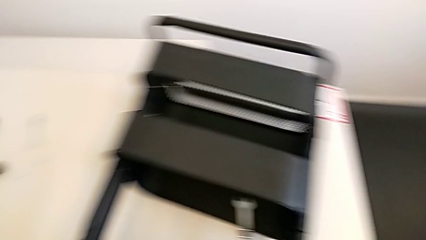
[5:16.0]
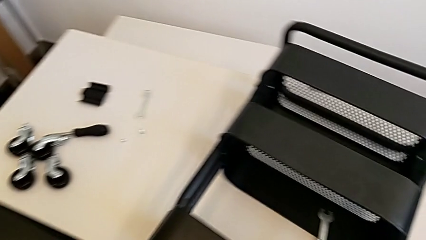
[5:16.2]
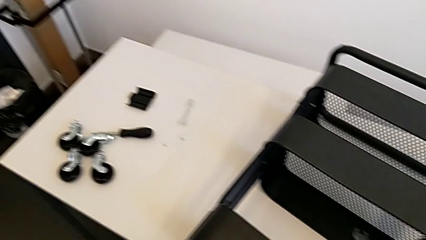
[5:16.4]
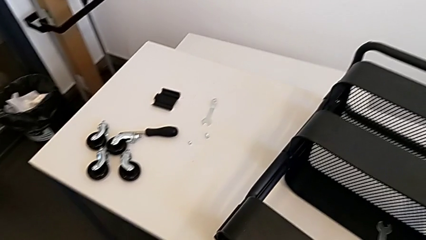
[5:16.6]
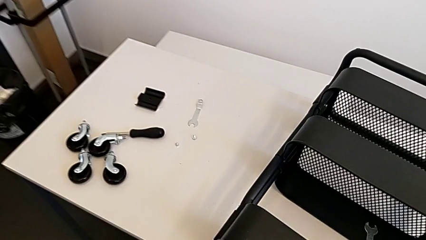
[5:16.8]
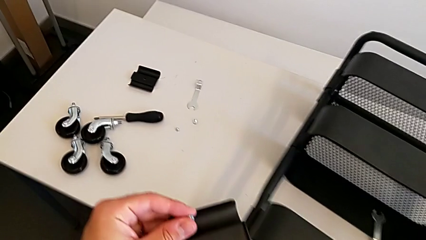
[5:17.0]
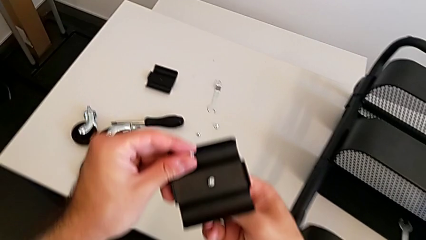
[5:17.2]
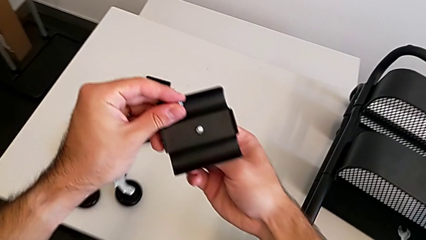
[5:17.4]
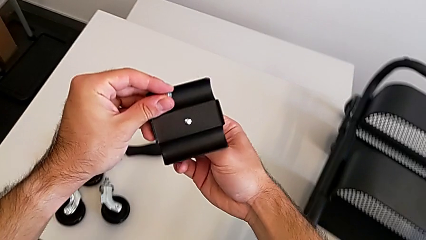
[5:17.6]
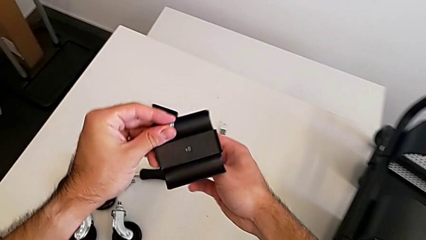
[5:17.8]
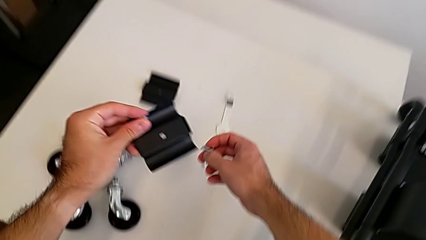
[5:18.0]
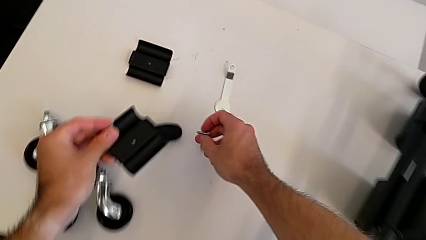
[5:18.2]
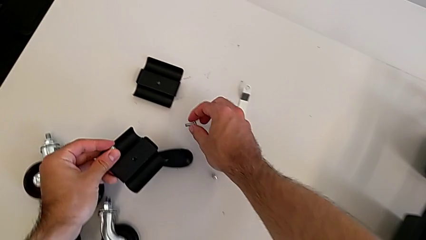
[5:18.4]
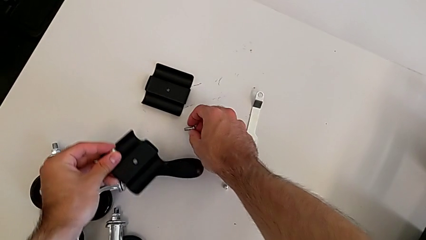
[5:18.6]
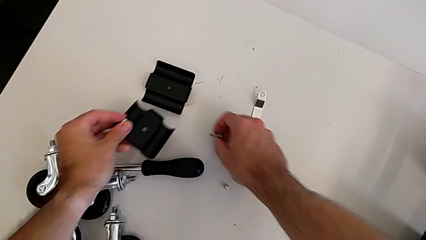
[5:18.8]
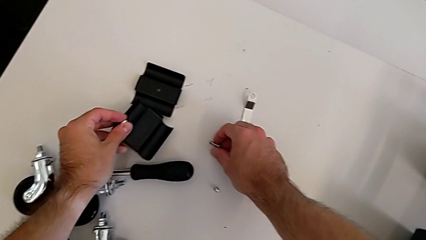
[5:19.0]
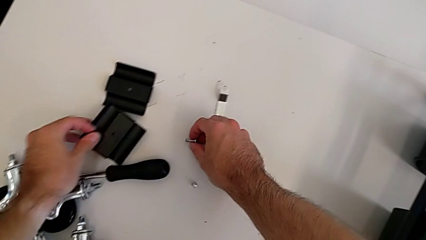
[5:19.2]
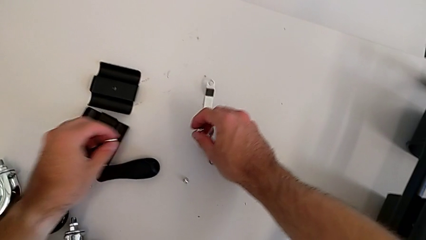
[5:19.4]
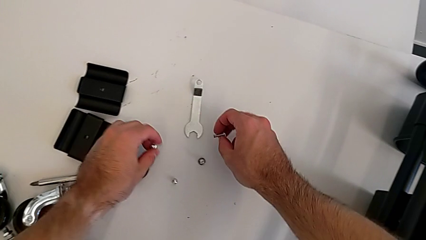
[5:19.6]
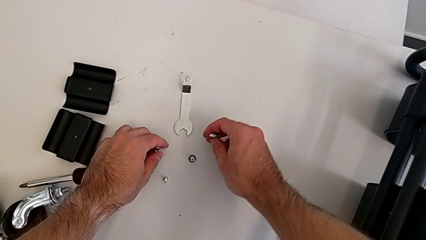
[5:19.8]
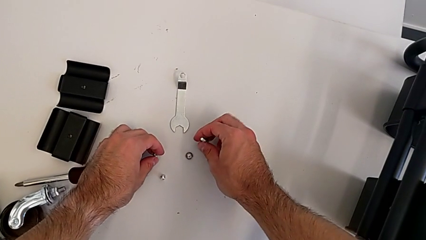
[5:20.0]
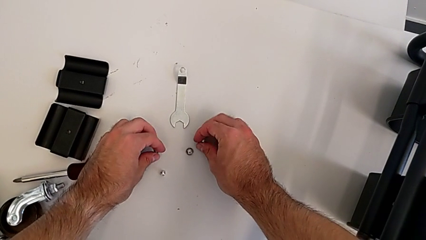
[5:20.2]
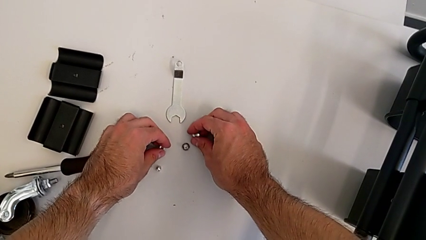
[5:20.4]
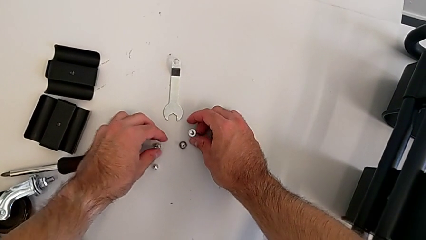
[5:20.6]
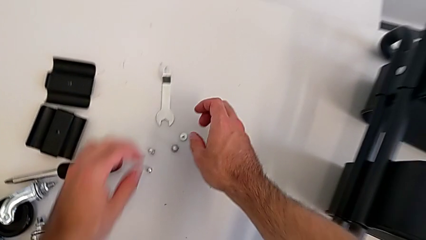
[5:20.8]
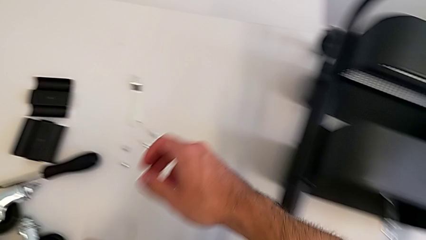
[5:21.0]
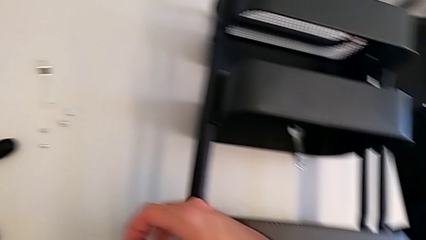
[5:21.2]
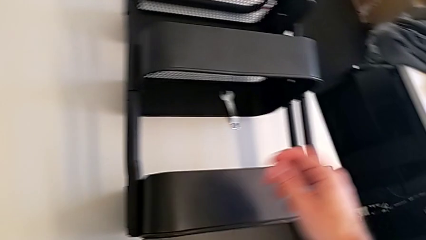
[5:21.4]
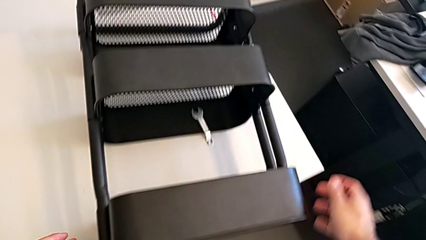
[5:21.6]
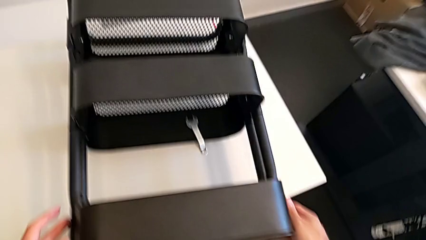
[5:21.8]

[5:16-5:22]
The camera wearer is unscrewing the right hexagon cap nut of the middle tray. They disassemble the screw and place the bracket.

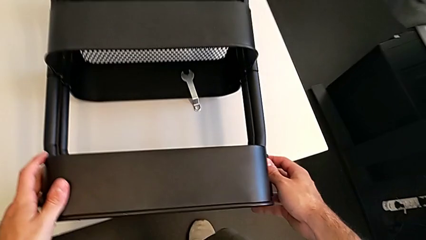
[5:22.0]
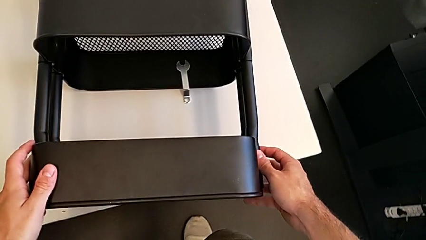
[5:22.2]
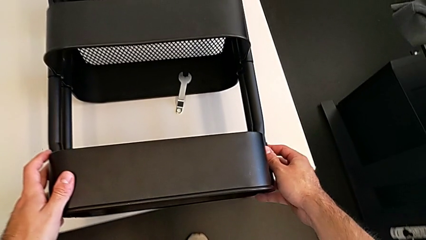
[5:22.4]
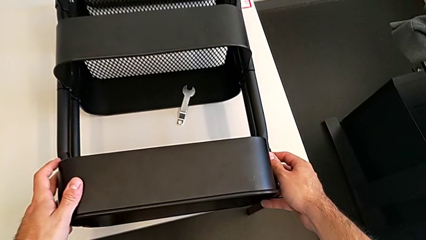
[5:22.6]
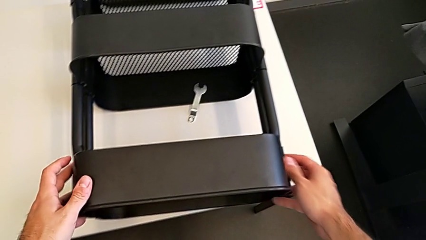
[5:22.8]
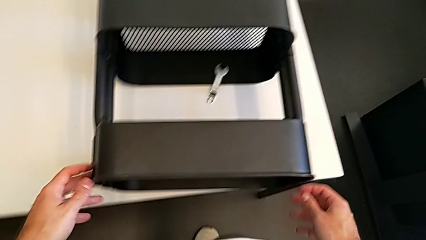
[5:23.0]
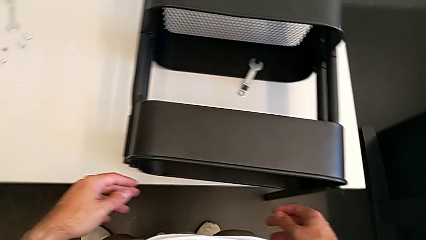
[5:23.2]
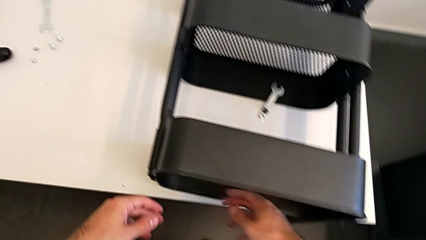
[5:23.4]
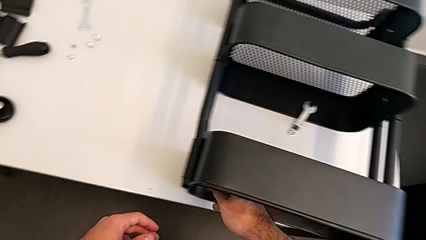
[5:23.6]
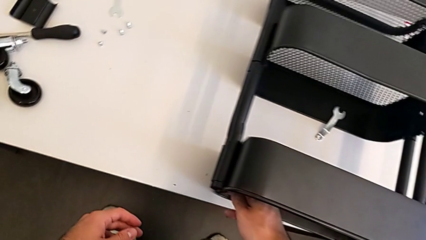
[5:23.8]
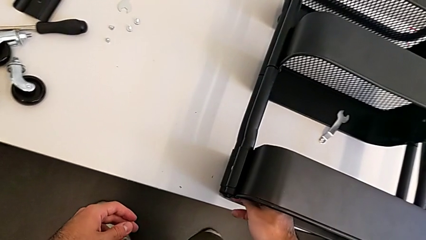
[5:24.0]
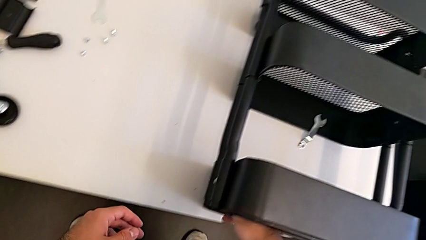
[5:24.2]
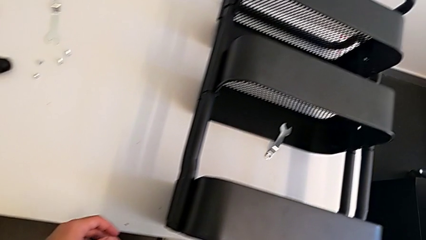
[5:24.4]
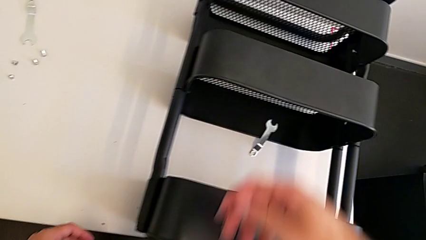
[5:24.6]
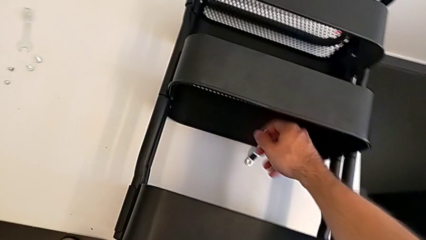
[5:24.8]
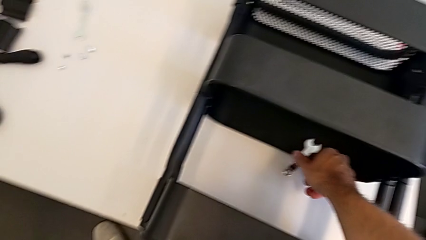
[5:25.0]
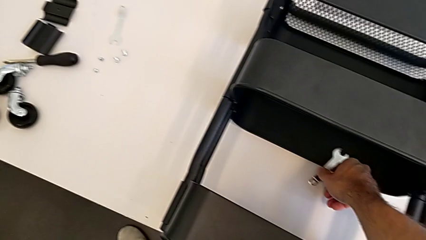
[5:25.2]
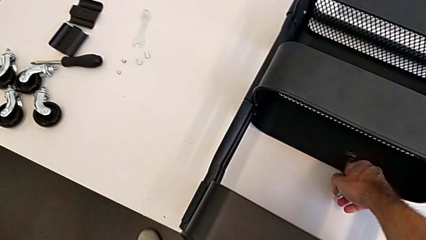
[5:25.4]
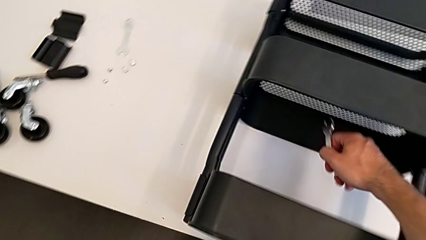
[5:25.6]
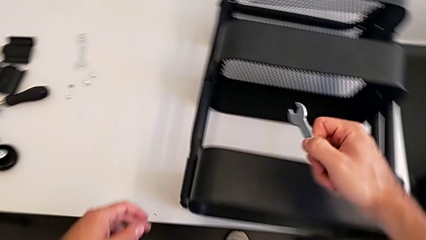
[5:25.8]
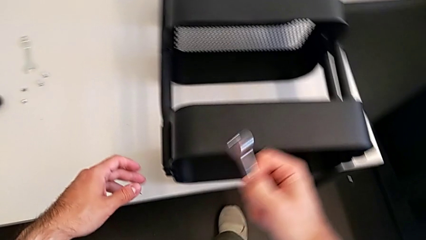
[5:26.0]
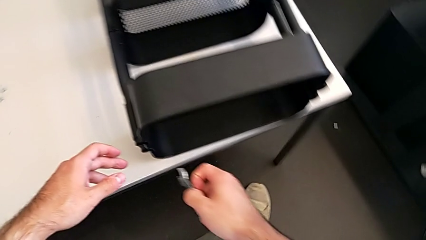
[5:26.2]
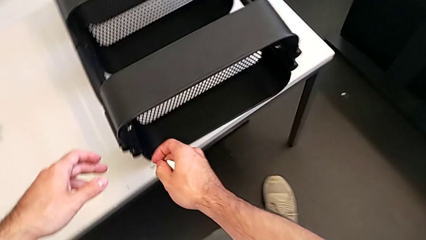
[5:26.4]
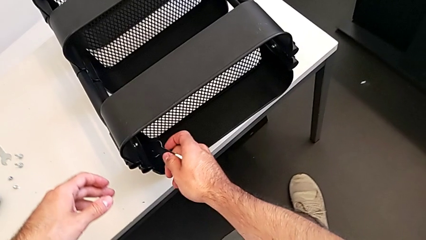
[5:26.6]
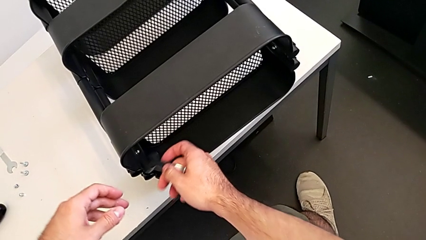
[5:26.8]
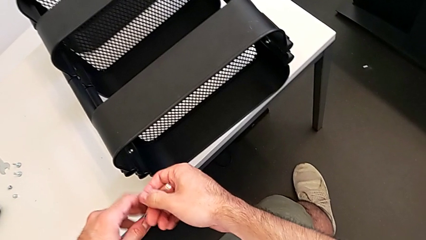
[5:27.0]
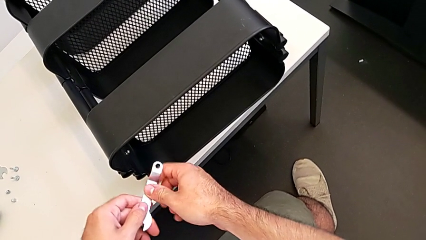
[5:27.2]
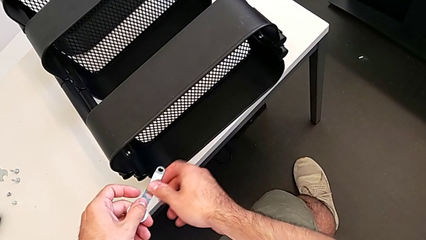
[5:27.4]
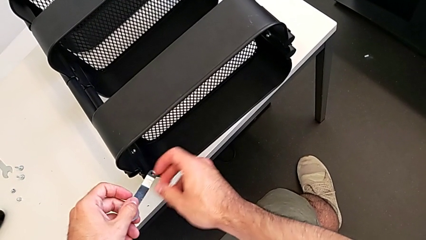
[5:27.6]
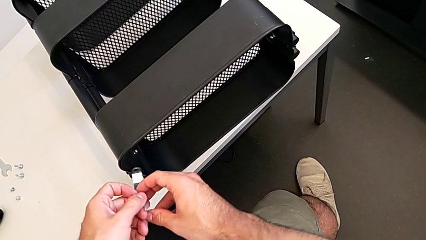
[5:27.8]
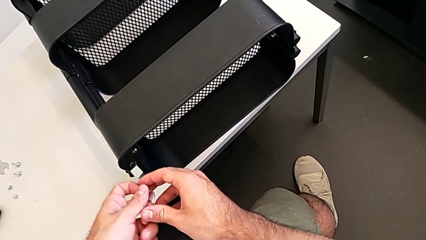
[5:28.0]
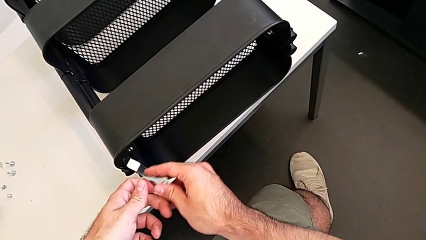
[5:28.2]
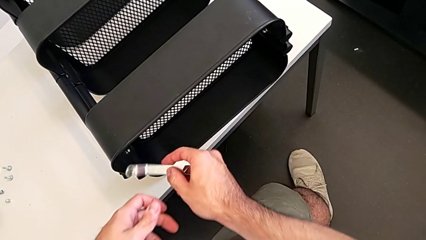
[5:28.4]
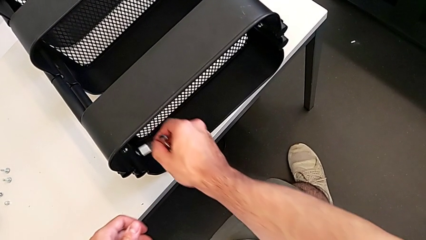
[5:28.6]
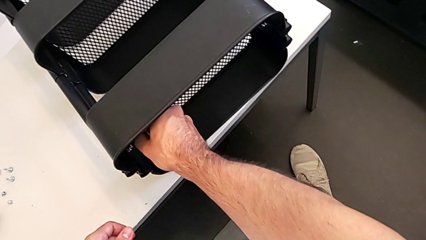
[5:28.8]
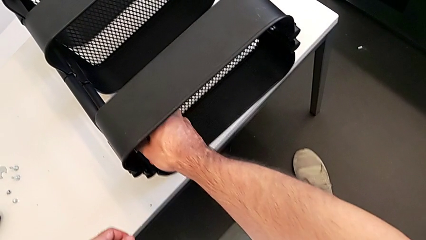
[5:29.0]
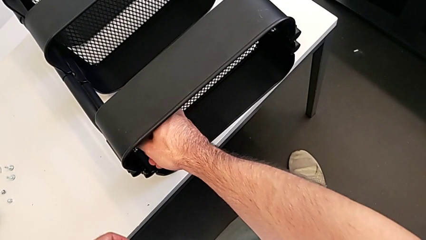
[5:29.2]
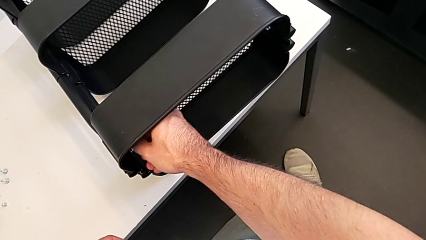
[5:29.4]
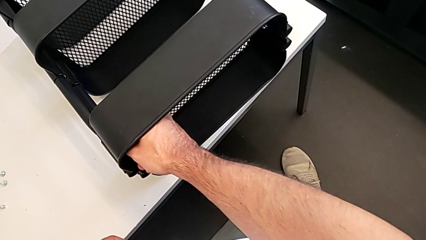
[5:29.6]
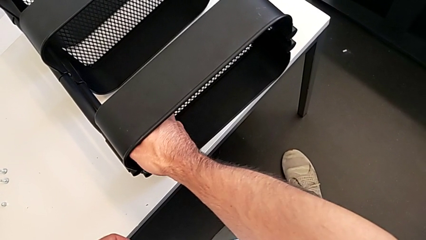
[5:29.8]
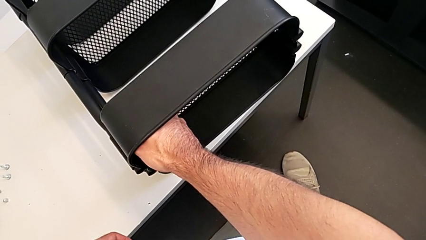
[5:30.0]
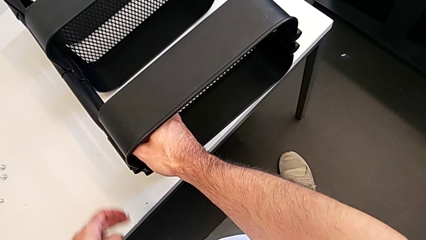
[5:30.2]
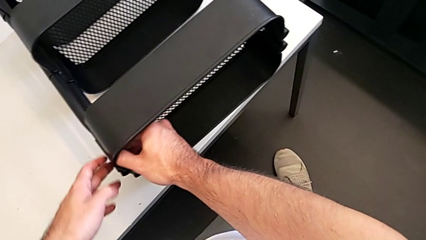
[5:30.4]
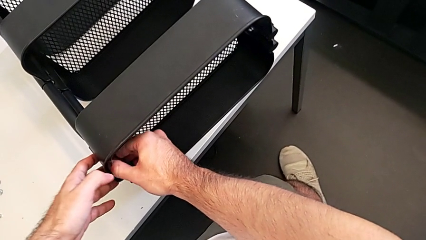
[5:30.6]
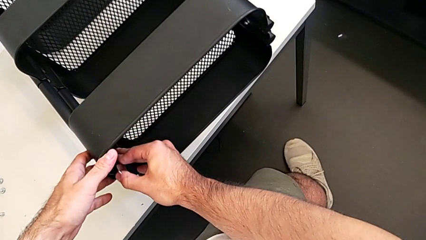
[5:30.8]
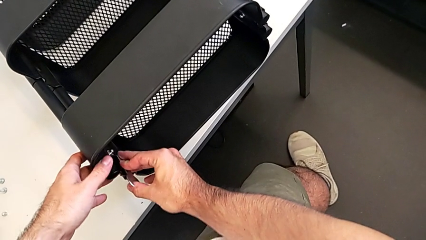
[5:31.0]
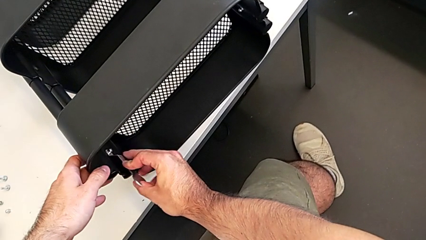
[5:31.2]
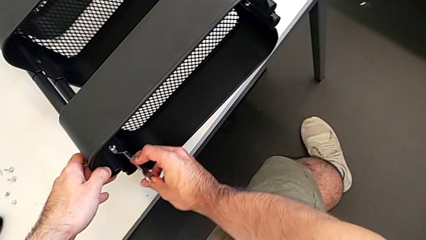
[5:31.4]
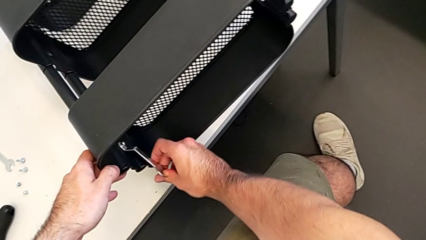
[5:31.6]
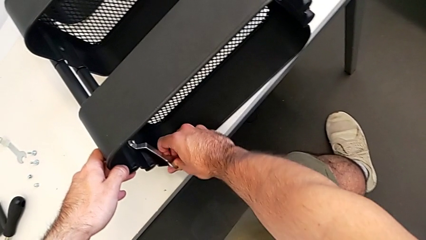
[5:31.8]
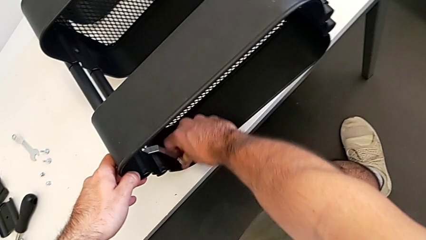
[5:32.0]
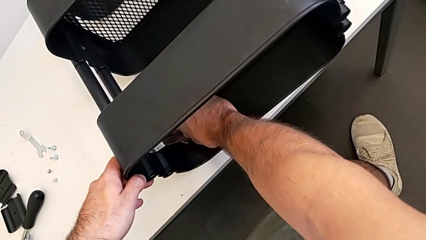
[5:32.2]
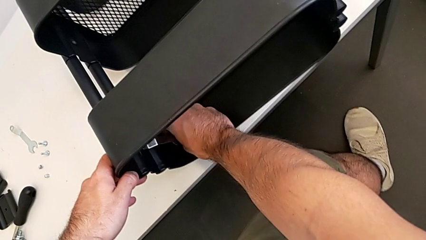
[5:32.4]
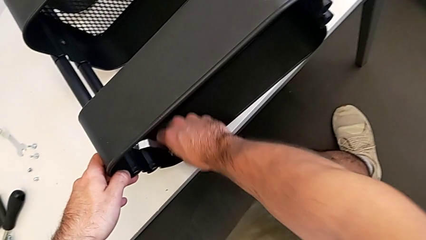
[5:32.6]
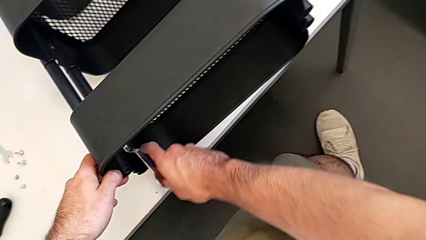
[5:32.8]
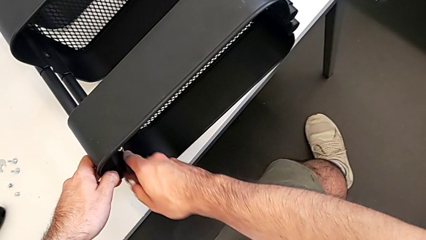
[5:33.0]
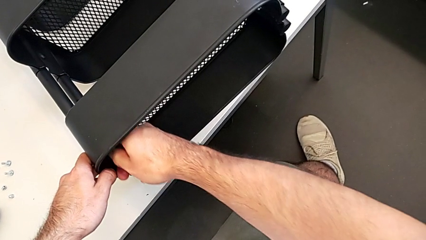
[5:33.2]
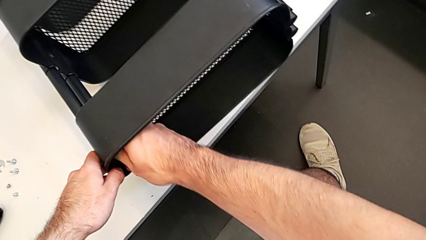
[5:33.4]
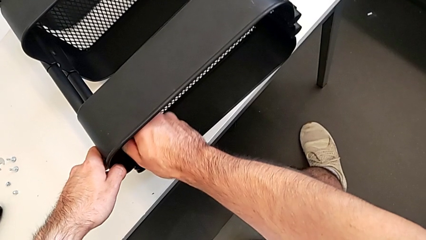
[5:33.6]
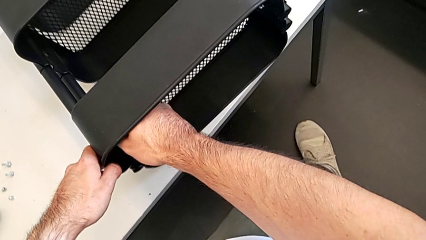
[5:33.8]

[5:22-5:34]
The camera wearer is unscrewing the left hexagon cap nut and bracket from the top tray. They slide the utility cart, grab the hexagonal wrench, approach the top grid tray and begin to unscrew the left hexagon cap nut.
